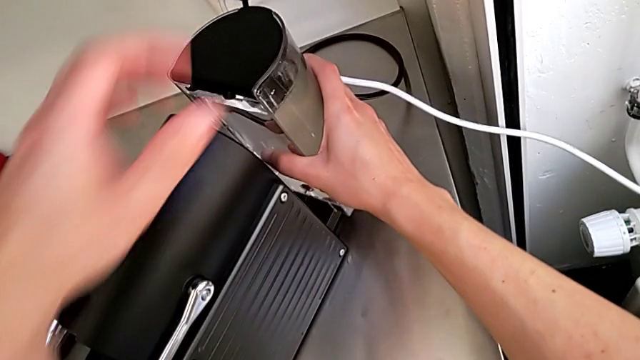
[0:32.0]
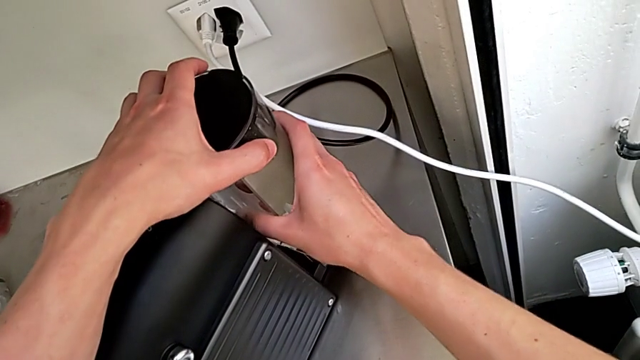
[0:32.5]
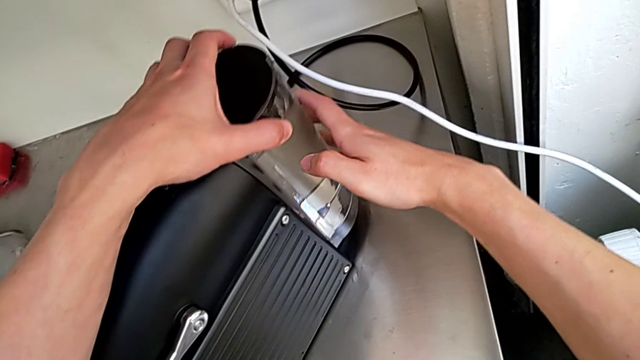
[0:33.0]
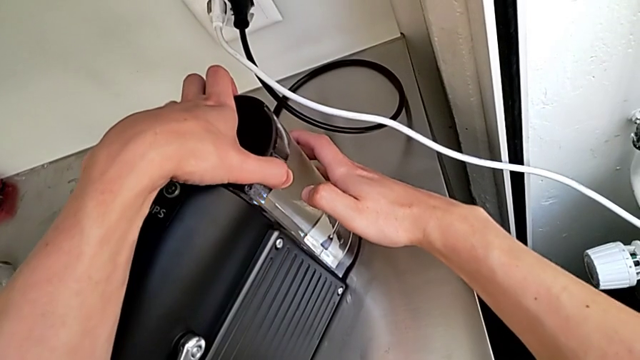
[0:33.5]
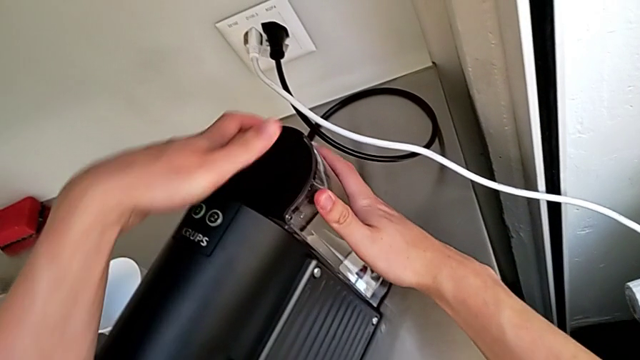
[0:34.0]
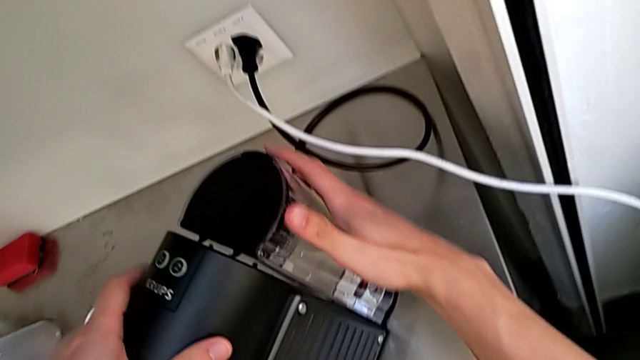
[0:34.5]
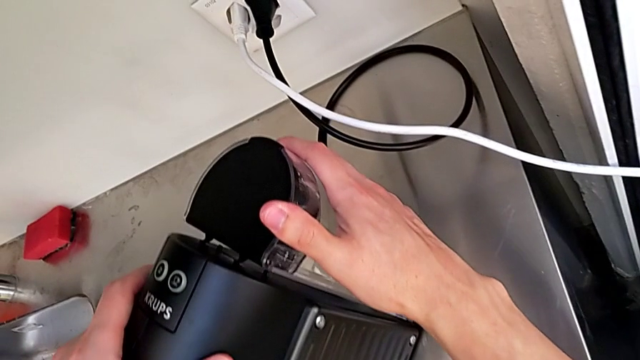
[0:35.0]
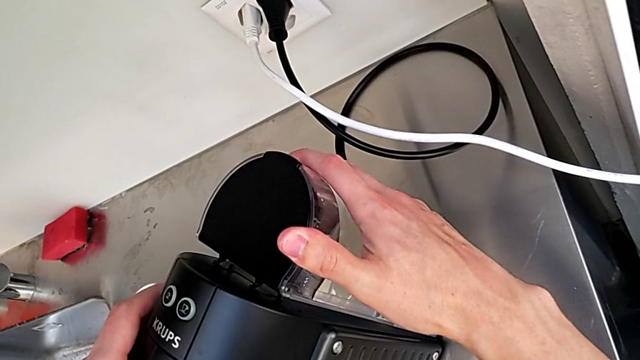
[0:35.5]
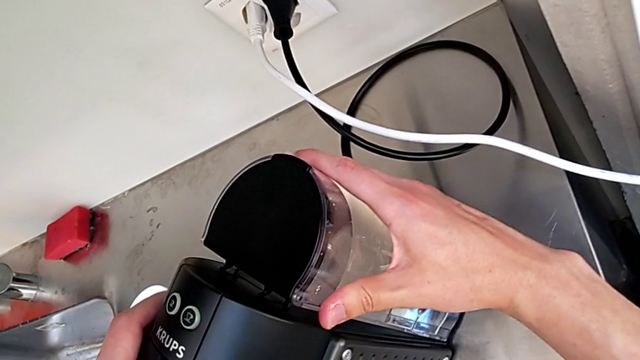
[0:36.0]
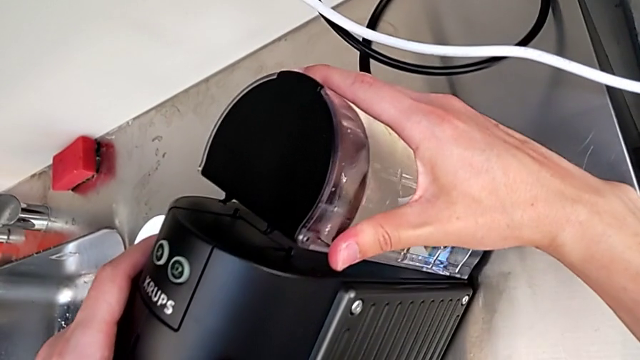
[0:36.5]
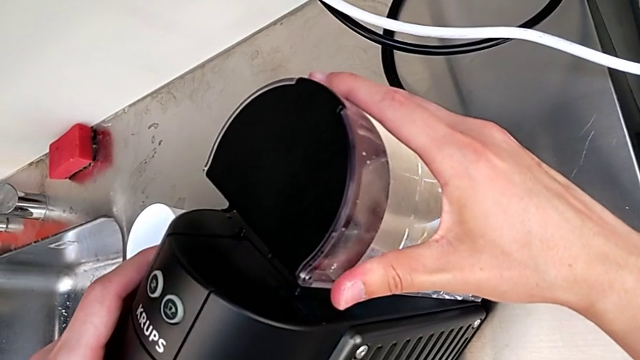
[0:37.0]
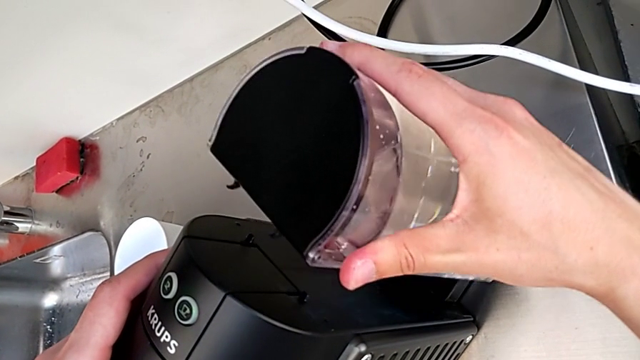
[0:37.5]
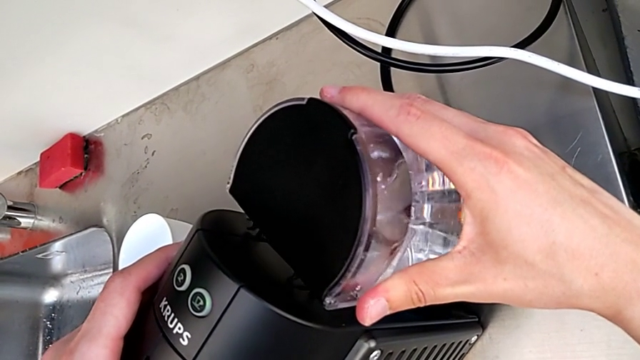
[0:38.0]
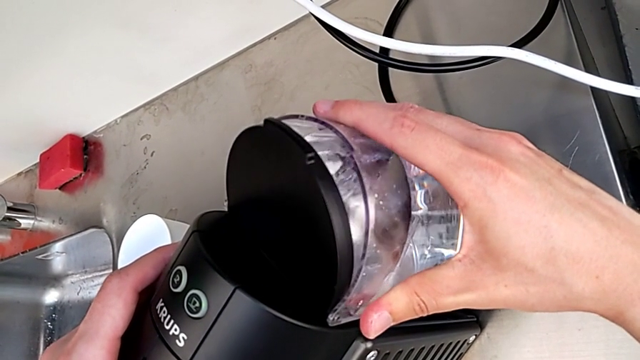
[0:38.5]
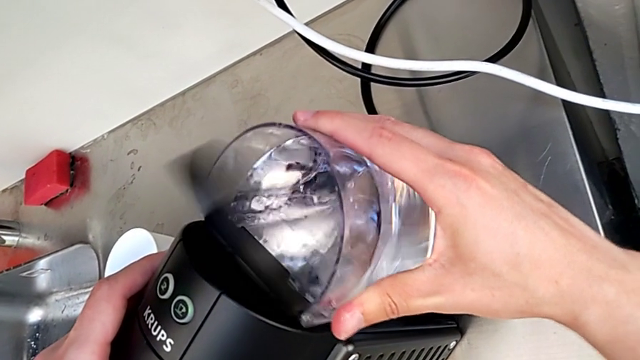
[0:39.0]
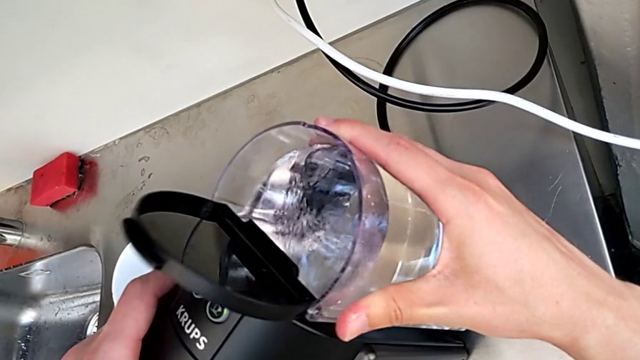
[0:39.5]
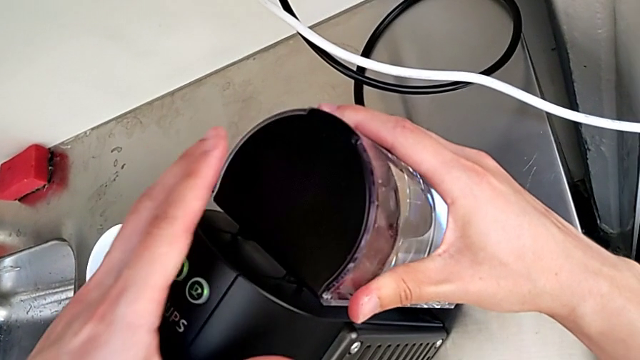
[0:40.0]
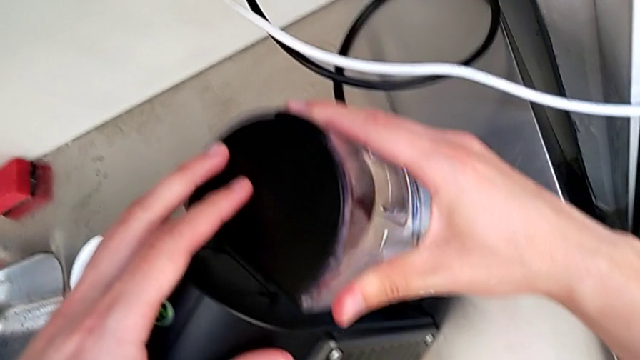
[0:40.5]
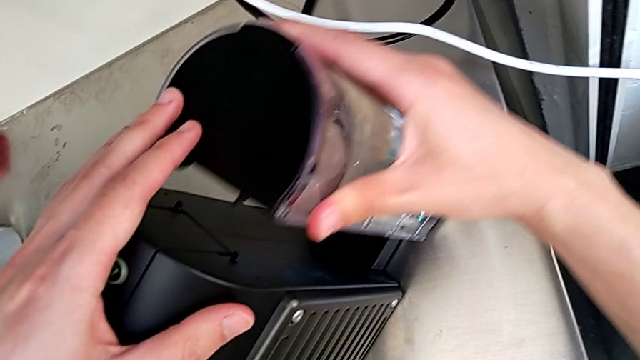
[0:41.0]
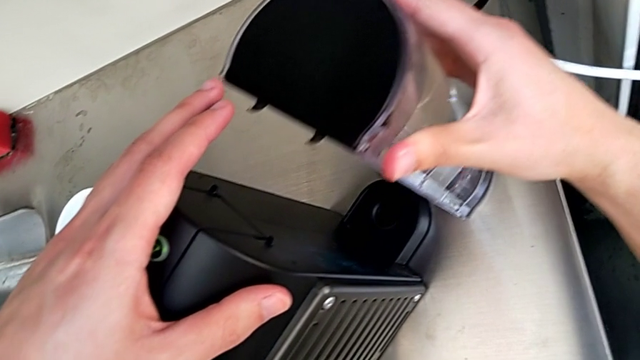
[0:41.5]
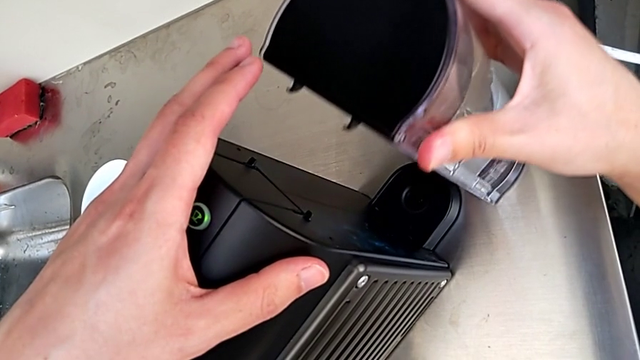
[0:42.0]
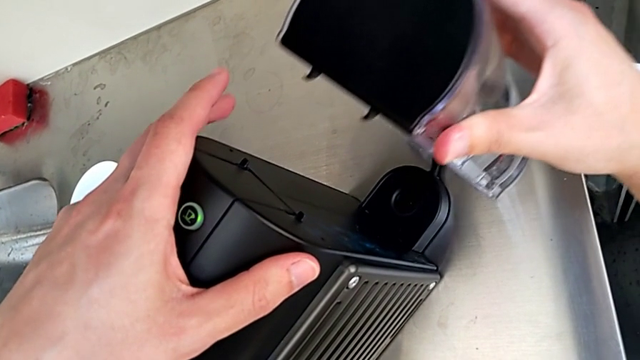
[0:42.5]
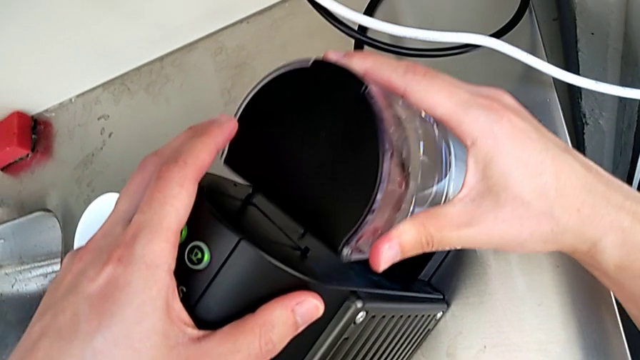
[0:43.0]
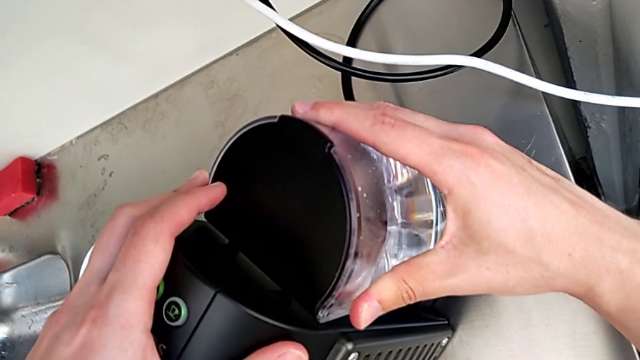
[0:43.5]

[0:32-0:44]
The camera wearer is filling the water container for the capsule coffee machine. They wrongly insert the water container, withdraw it, push it and close the lid. They hold the water container.

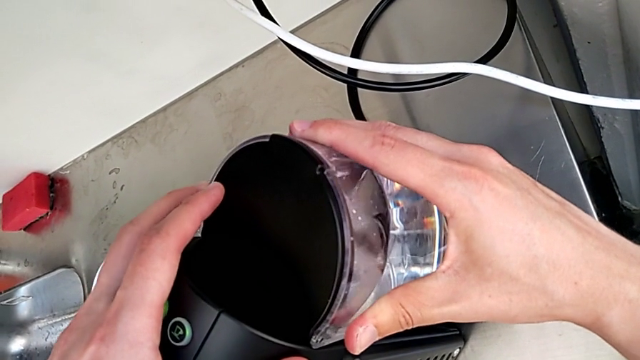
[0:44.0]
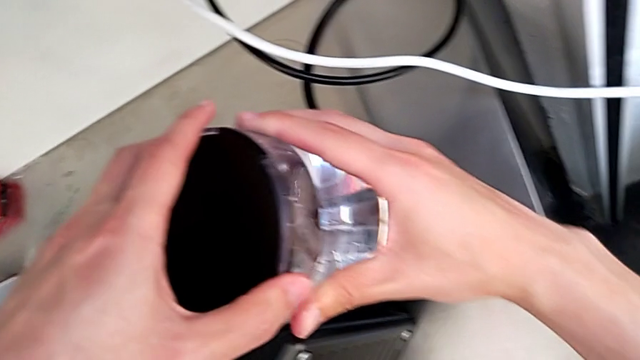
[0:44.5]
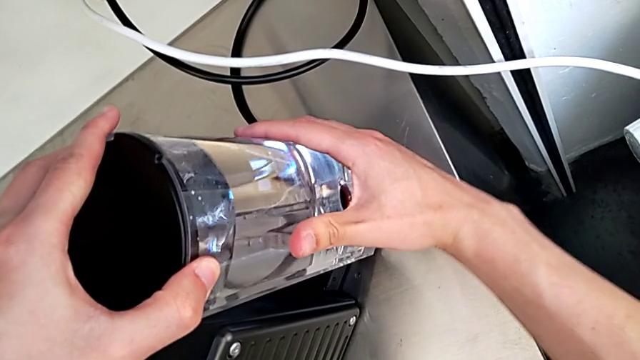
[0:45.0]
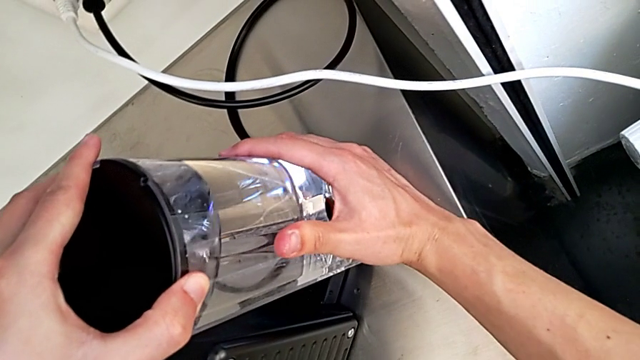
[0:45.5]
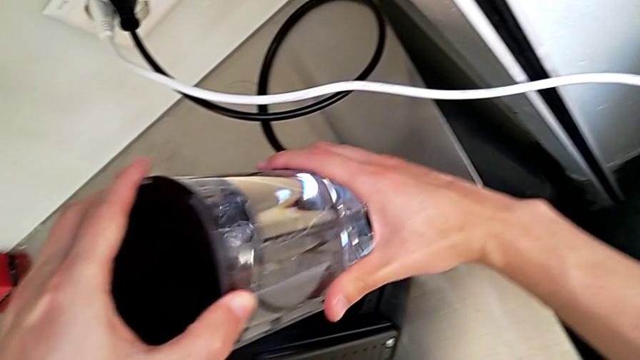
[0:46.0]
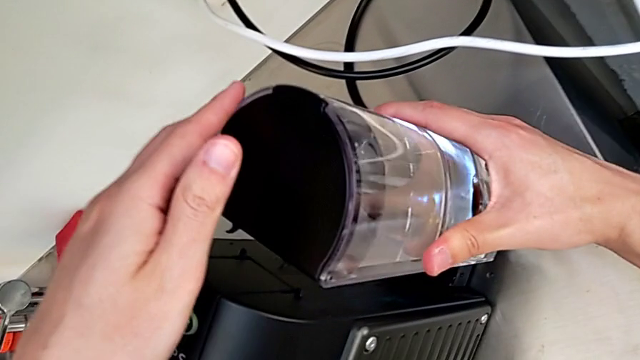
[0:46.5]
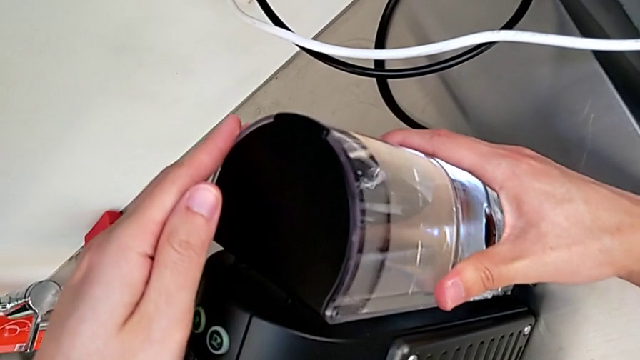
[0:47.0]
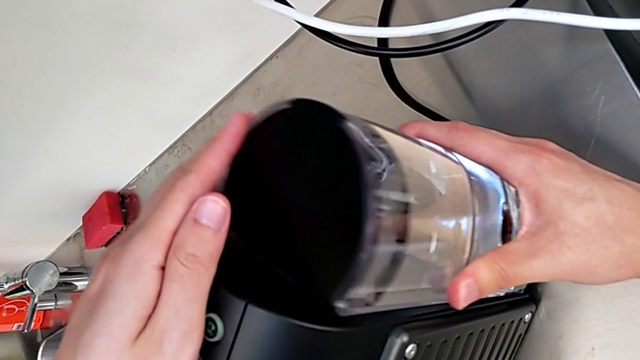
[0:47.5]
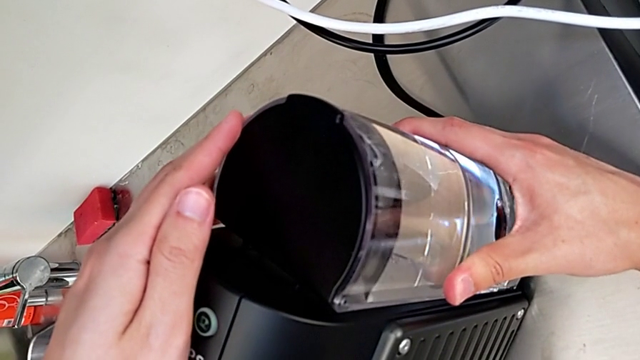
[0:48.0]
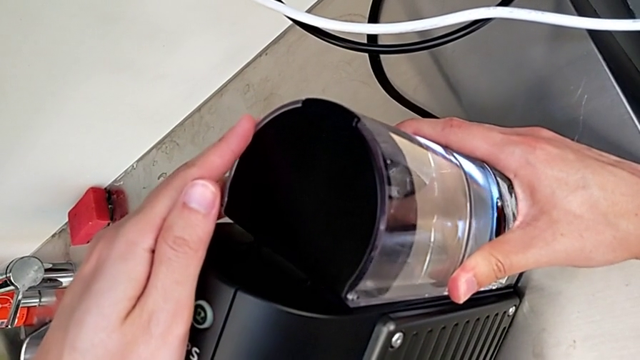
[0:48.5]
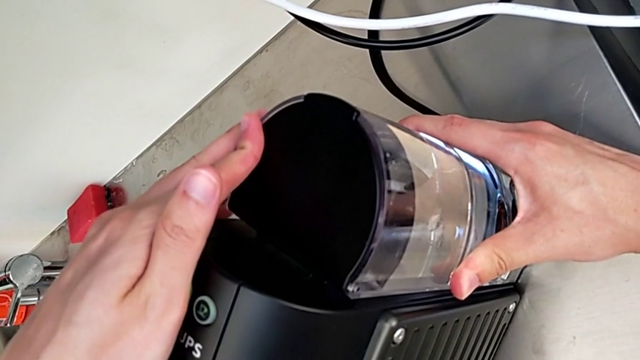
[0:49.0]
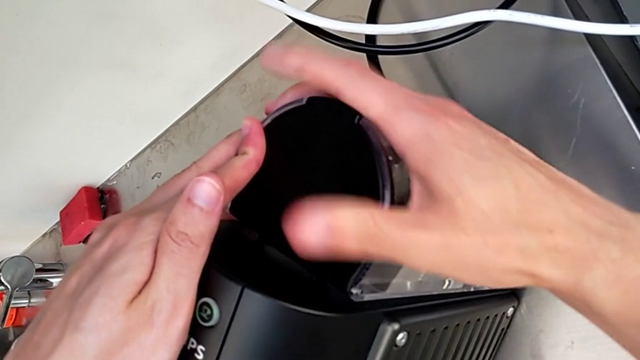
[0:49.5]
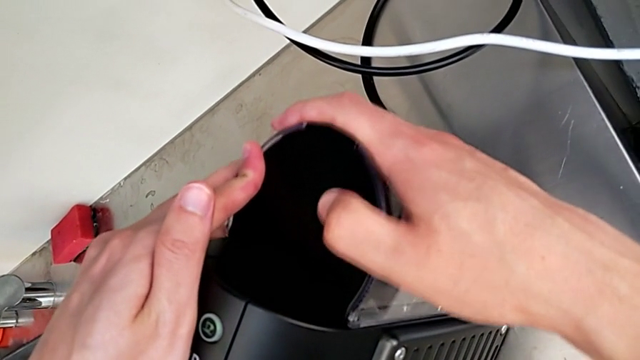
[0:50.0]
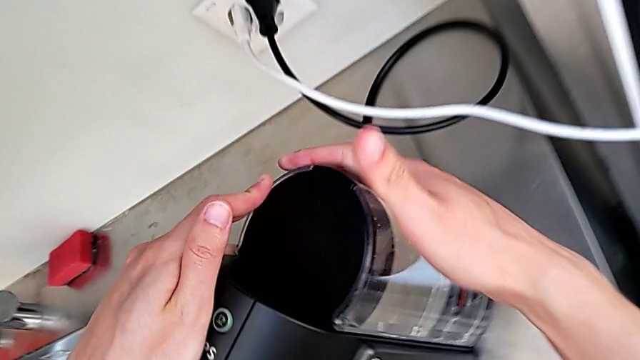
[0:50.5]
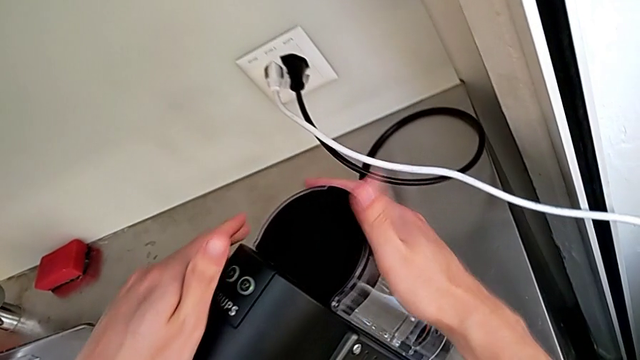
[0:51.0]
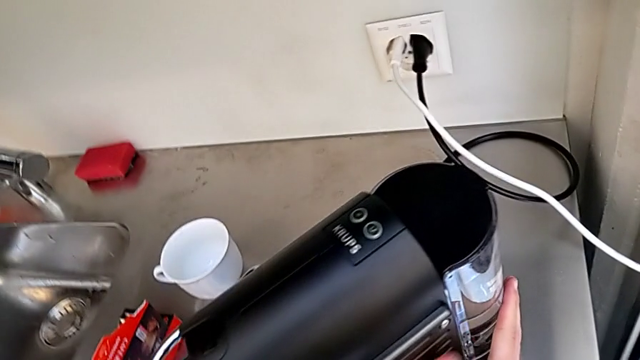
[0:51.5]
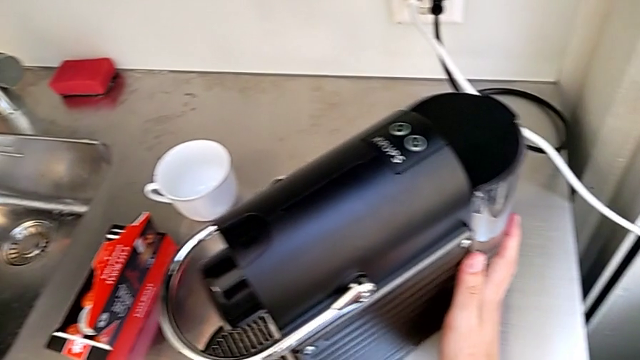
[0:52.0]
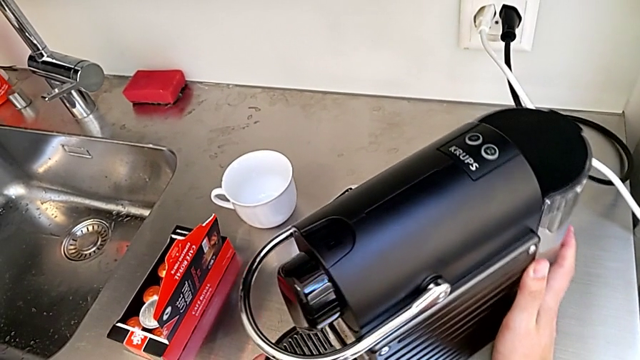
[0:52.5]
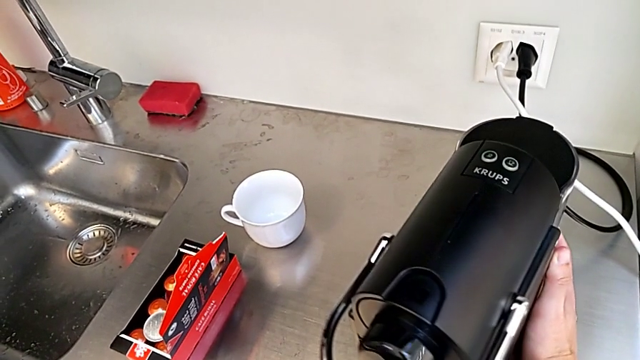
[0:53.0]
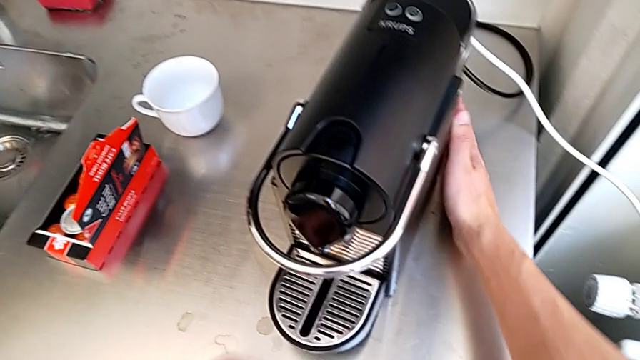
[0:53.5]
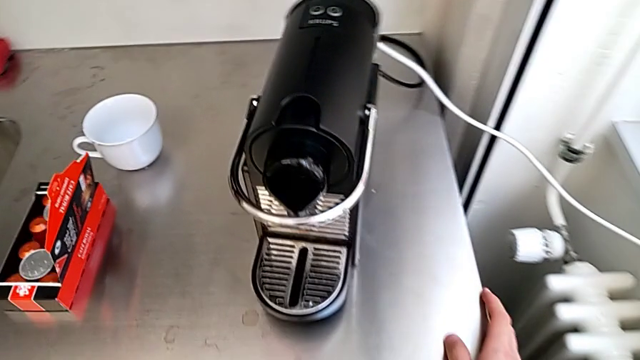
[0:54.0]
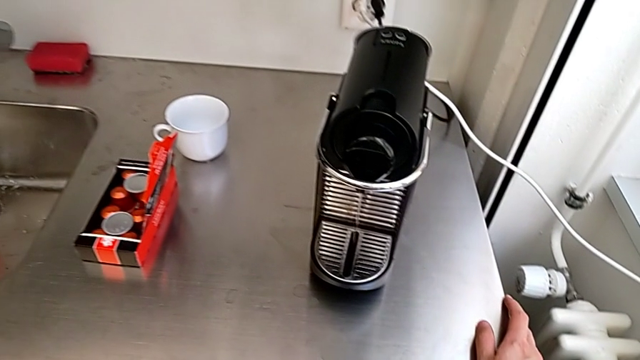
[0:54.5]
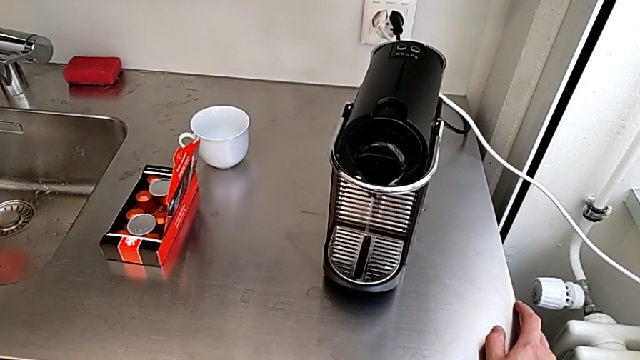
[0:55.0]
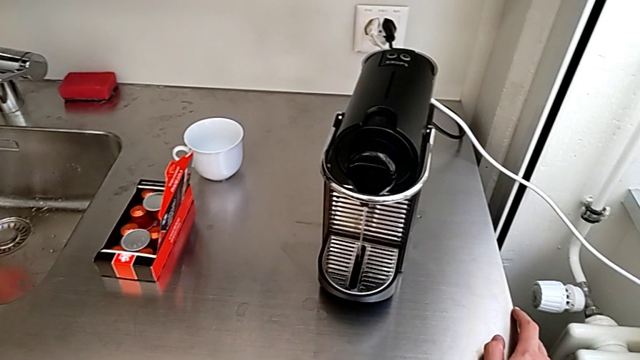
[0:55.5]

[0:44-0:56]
The camera wearer is filling the water container for the capsule coffee machine. They wrongly insert the water container, push it, tap it and slide the capsule coffee machine.
